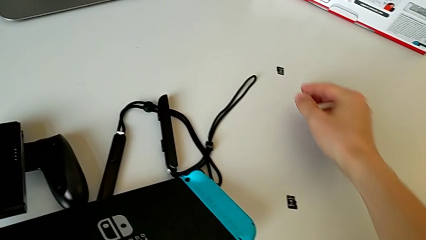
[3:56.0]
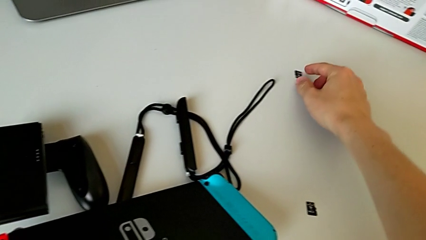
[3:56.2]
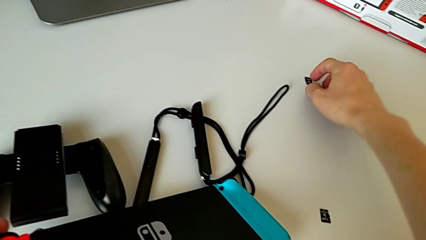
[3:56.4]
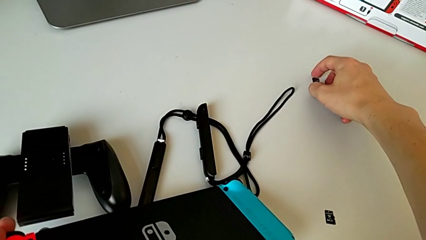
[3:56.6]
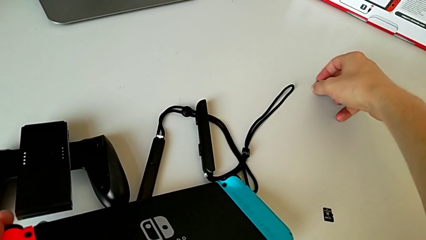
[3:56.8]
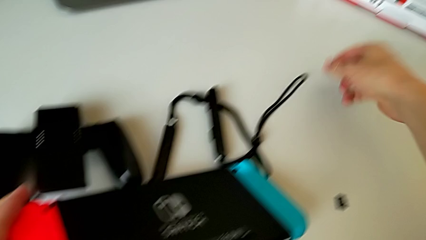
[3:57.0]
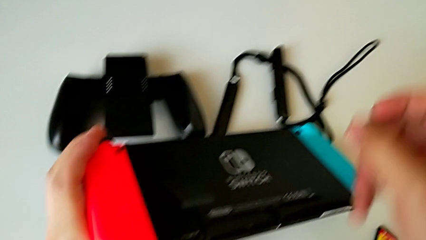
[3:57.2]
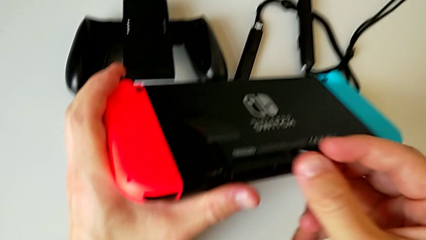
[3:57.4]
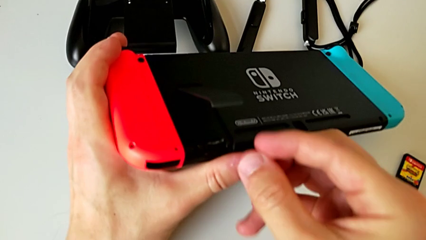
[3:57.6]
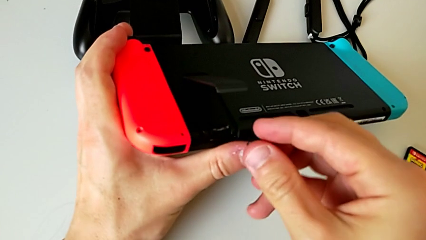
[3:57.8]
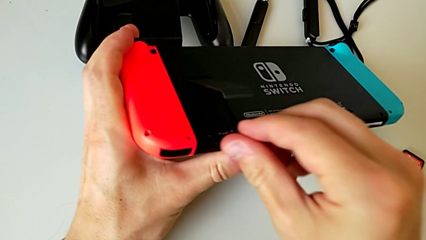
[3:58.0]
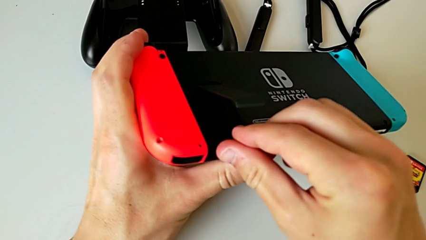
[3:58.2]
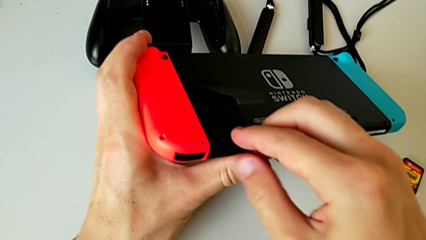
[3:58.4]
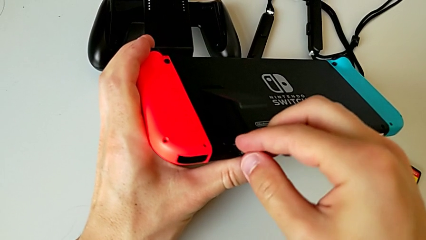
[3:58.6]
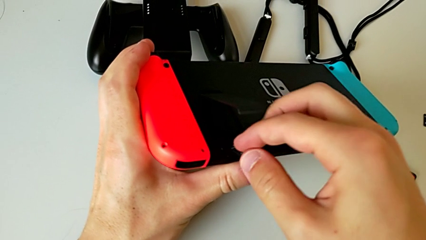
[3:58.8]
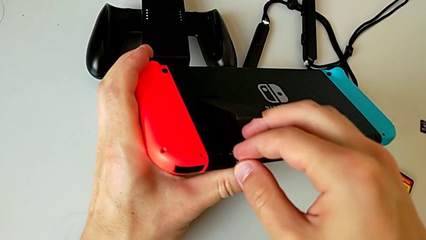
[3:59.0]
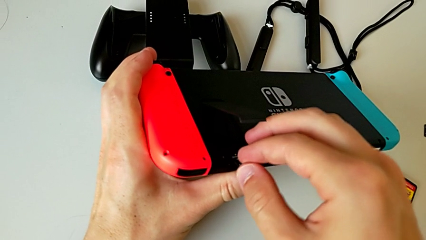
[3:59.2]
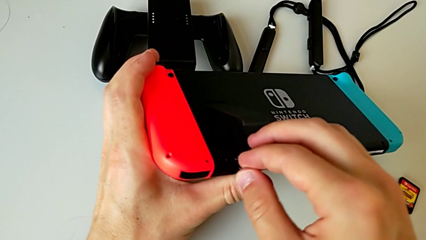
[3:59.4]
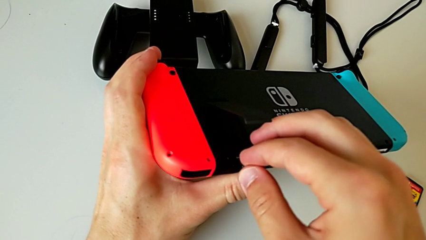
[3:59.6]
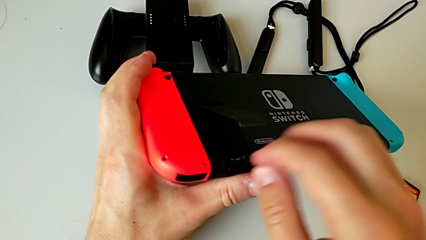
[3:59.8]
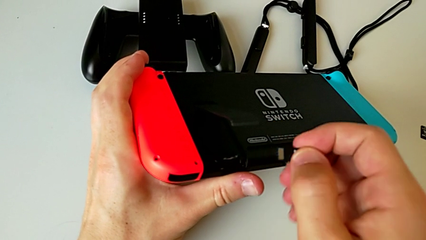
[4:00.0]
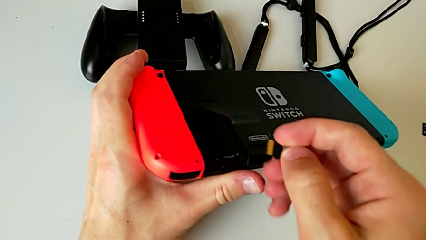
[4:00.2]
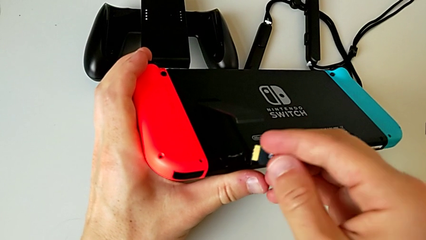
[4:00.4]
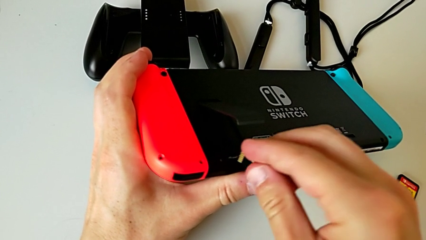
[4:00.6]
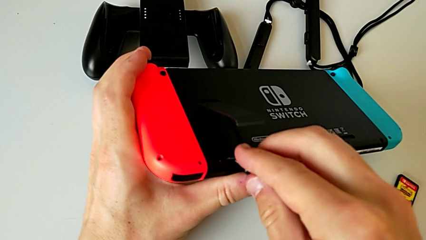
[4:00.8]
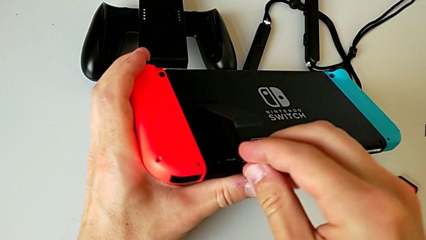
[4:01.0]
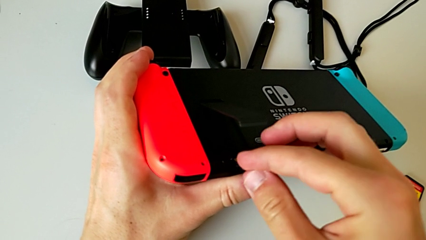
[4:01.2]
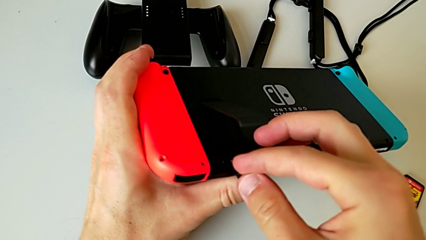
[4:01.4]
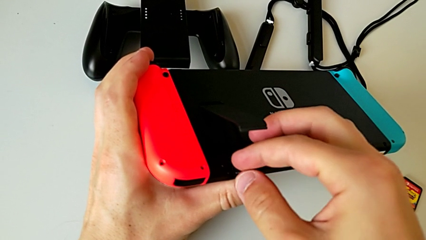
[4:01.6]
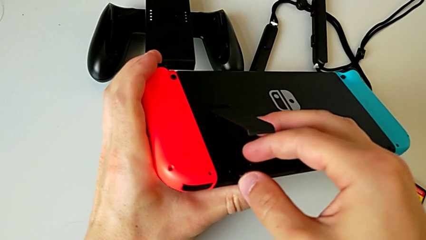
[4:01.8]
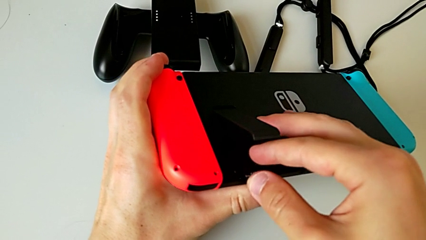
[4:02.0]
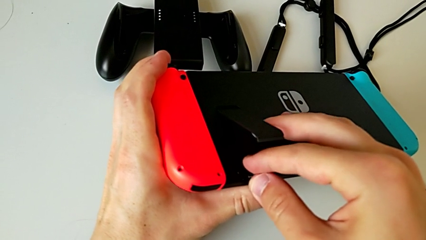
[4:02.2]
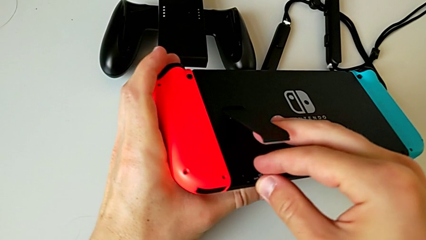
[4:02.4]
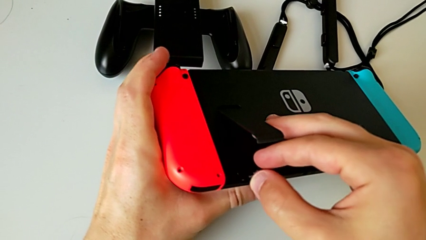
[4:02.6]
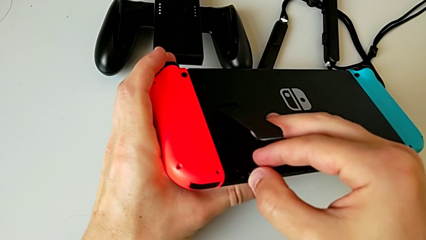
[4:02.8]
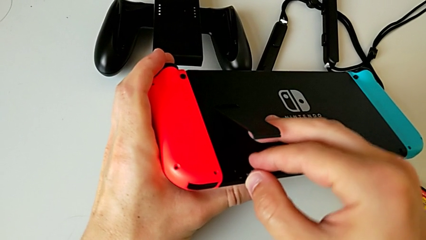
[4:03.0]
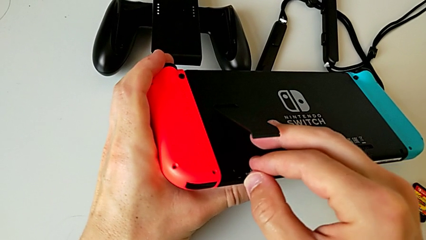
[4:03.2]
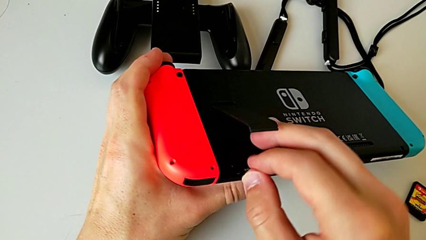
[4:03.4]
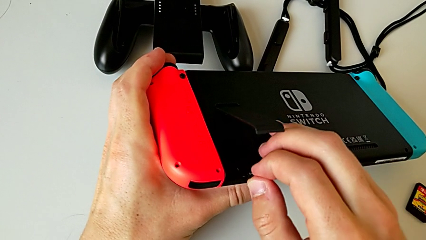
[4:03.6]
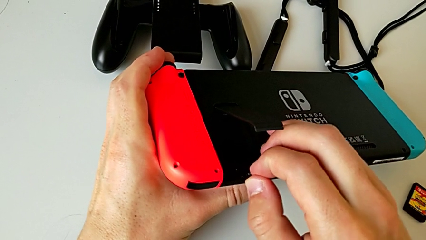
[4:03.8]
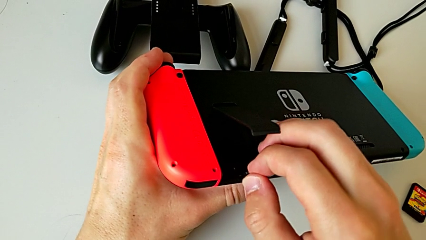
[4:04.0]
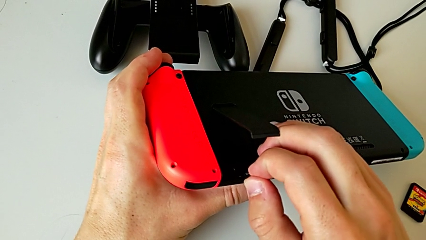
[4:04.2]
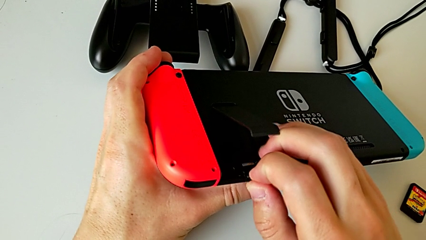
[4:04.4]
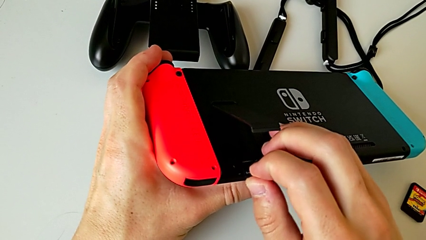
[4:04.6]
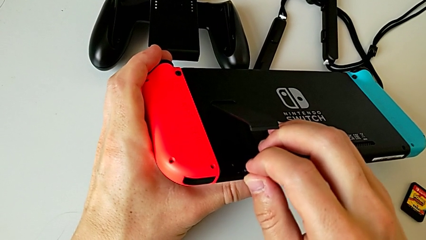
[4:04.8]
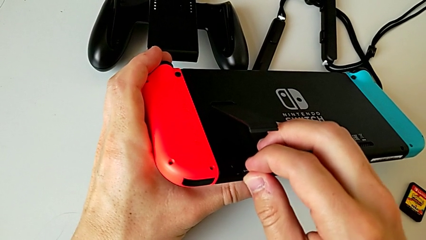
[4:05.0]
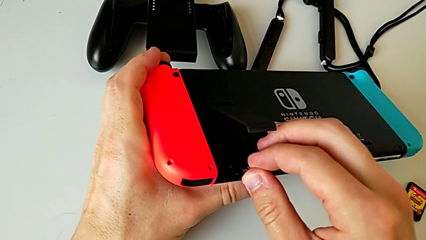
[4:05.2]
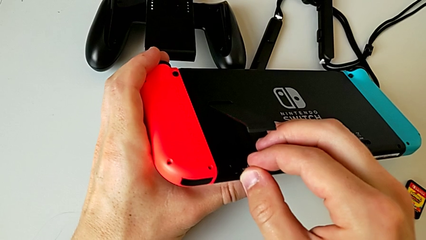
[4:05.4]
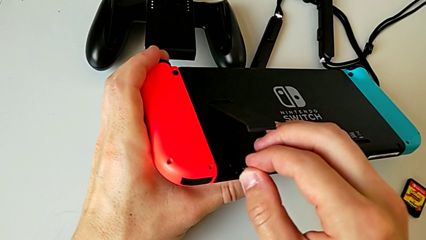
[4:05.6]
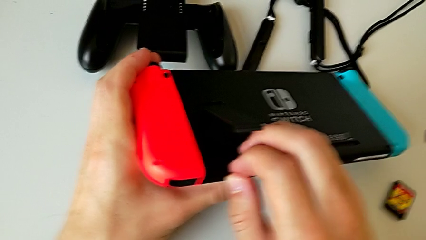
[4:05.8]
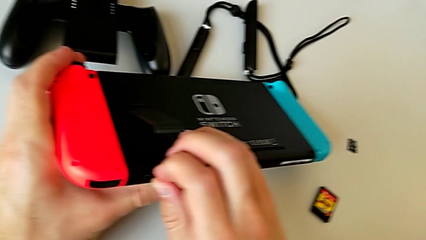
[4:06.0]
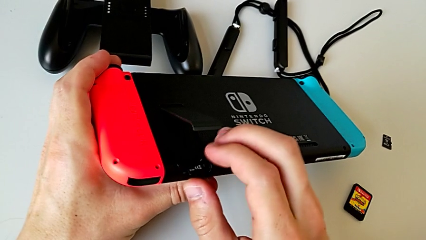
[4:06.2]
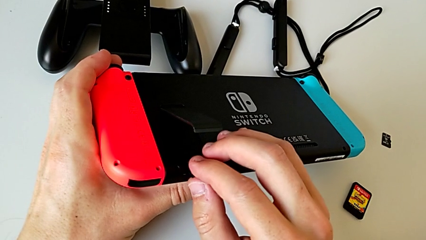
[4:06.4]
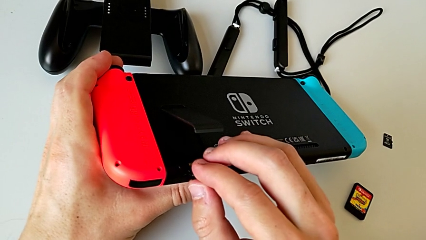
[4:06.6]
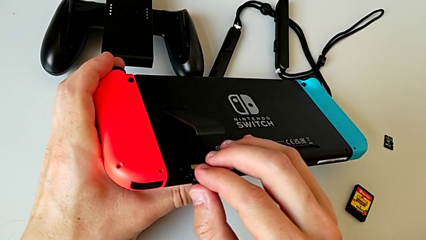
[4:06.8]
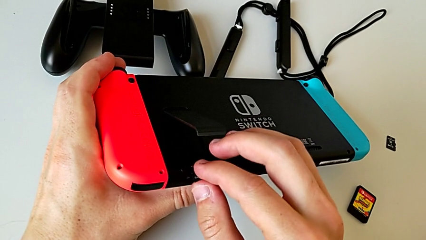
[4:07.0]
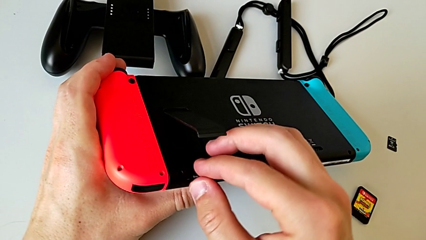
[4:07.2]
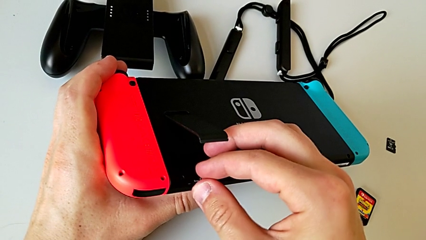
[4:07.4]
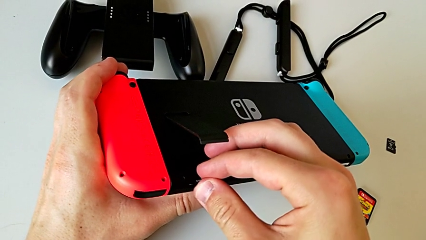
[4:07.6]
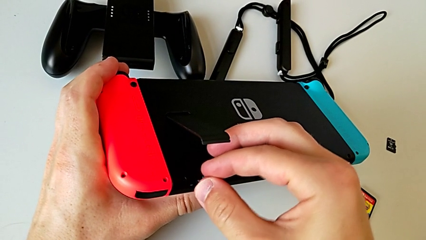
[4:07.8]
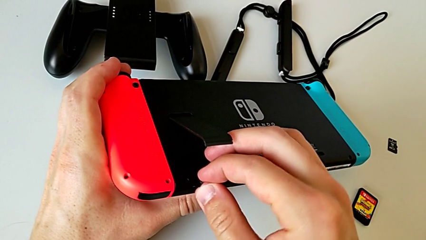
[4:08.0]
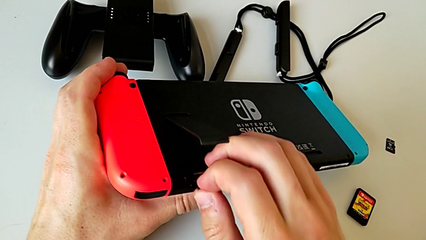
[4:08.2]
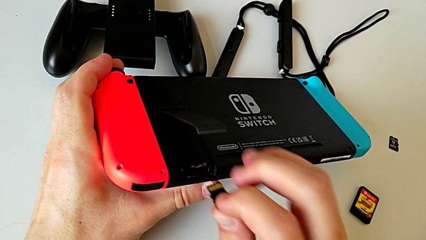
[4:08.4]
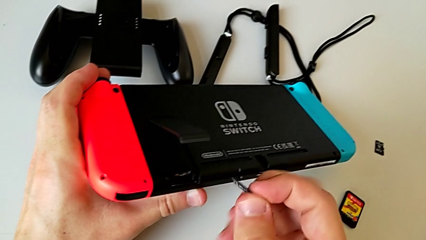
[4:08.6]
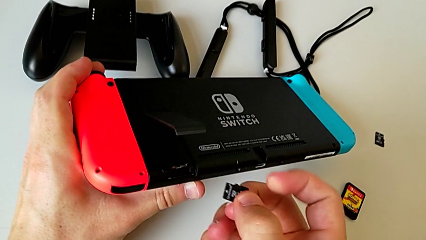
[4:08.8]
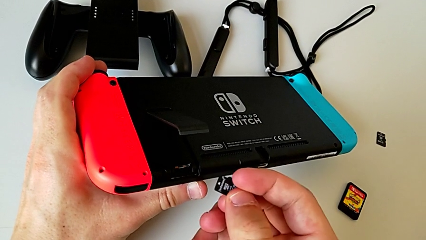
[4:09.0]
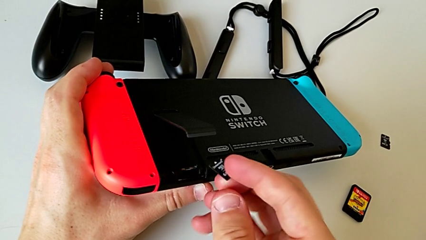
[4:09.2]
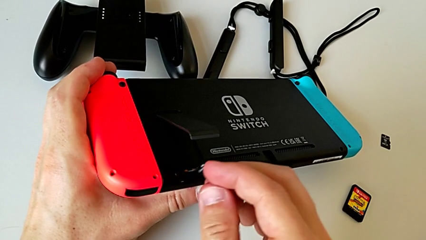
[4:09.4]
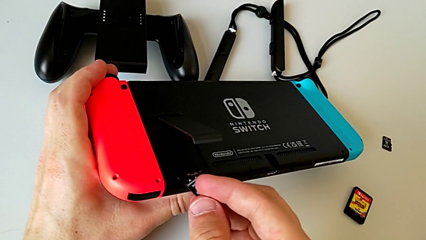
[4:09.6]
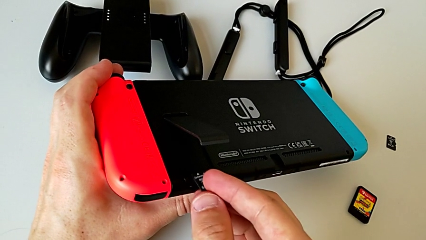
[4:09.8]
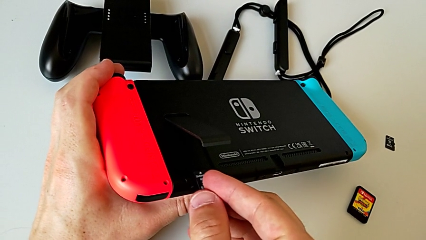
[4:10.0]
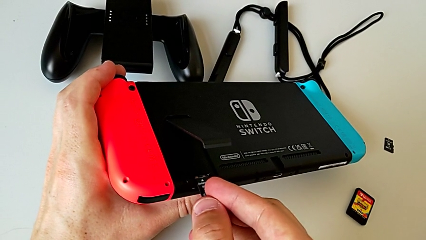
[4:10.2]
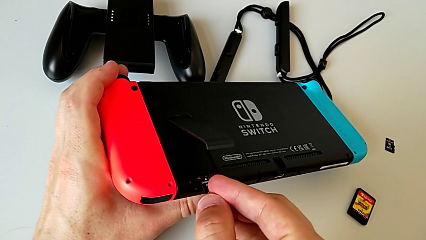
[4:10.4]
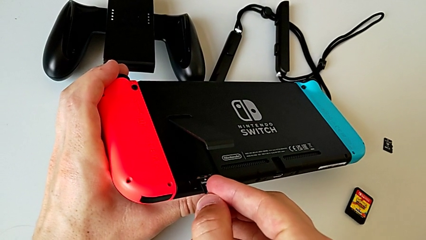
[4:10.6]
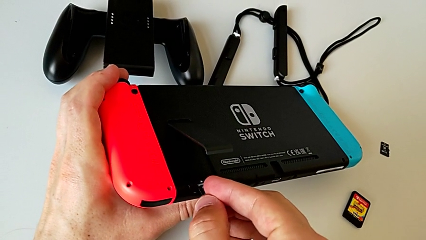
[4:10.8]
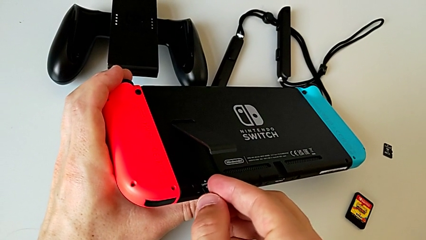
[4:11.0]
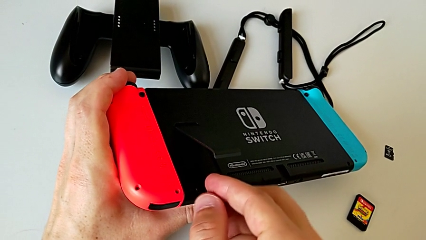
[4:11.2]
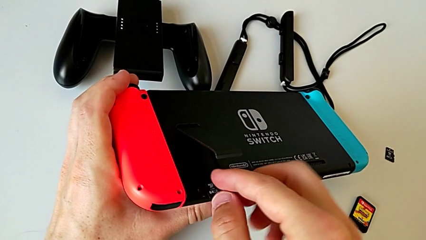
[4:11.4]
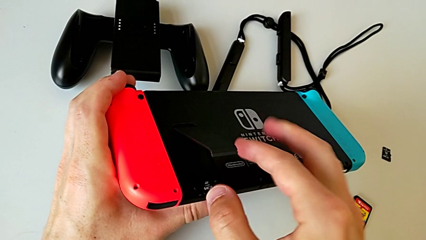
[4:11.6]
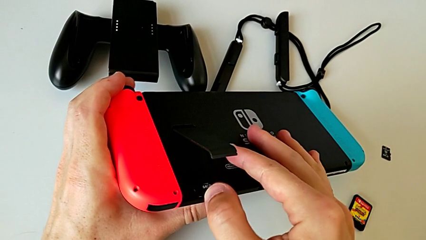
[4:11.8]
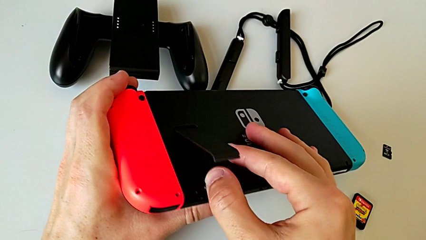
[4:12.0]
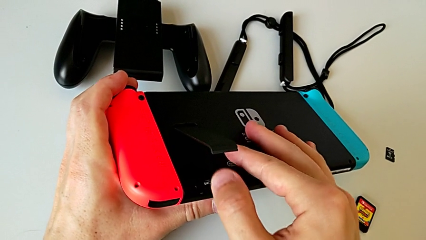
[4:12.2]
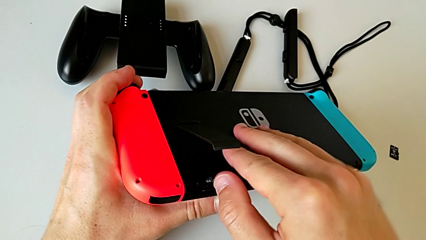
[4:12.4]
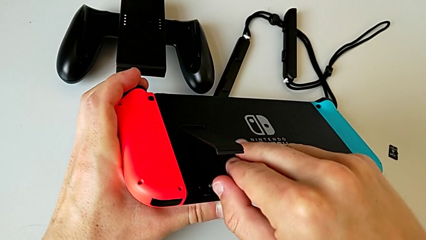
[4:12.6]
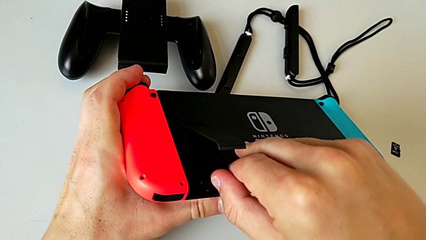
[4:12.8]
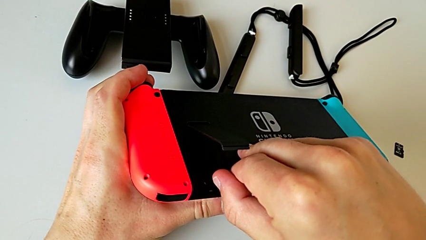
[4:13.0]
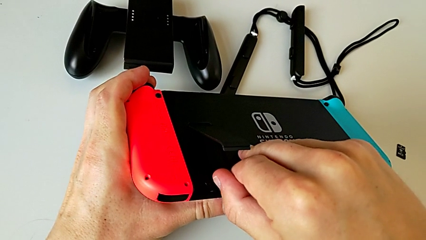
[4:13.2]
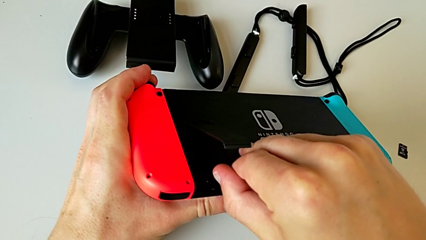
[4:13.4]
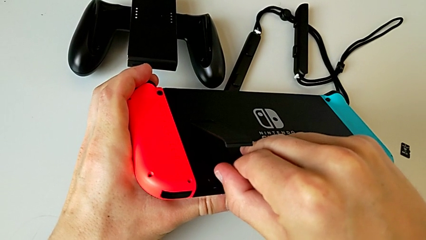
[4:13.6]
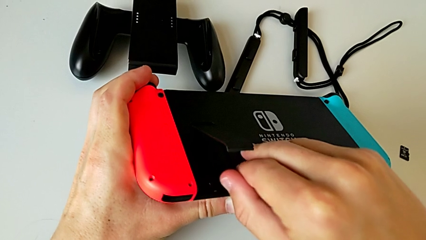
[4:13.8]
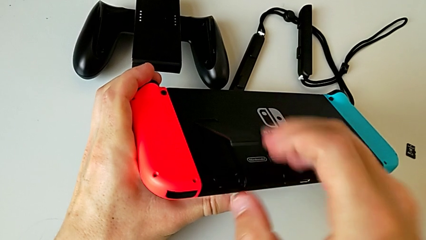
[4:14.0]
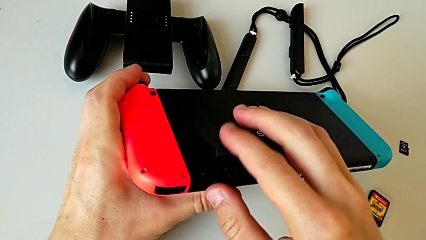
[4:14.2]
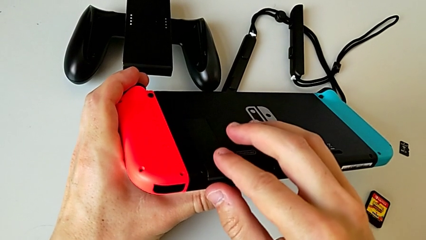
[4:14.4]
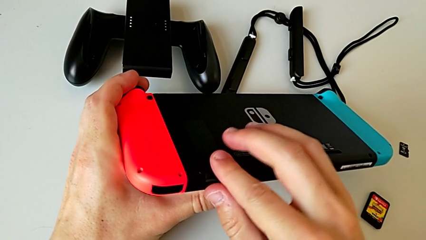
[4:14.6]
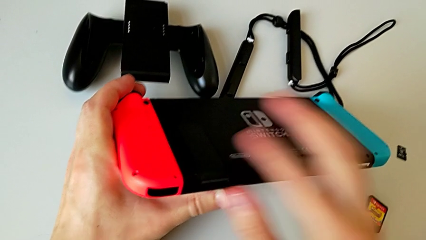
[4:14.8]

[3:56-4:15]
The camera wearer is changing the SD card for a new one. They insert the new SD card.
